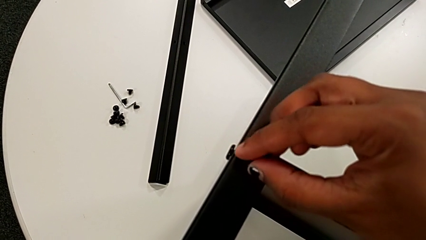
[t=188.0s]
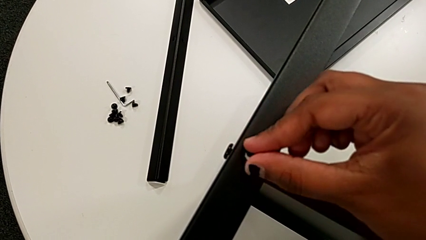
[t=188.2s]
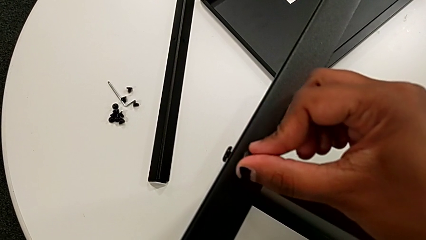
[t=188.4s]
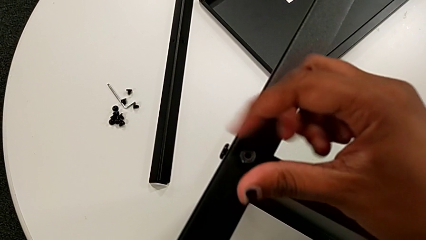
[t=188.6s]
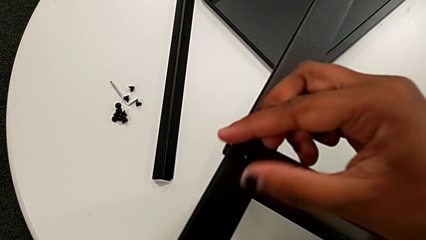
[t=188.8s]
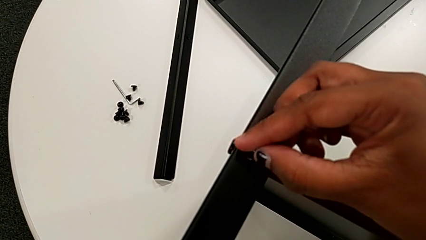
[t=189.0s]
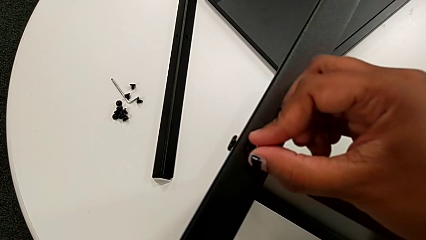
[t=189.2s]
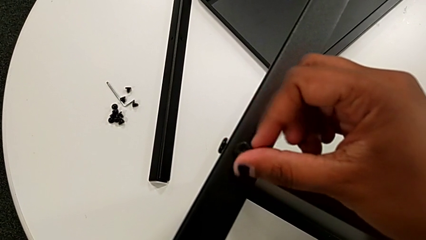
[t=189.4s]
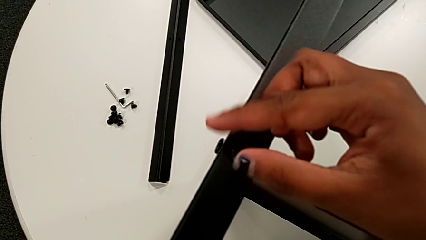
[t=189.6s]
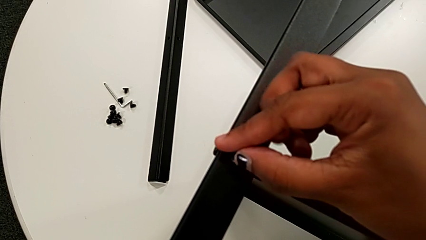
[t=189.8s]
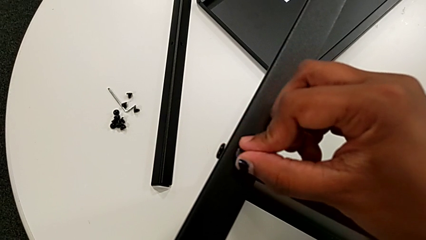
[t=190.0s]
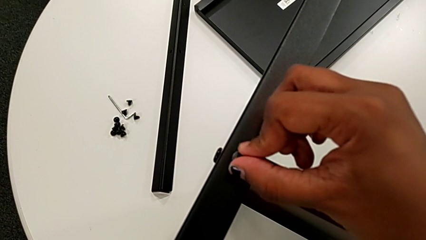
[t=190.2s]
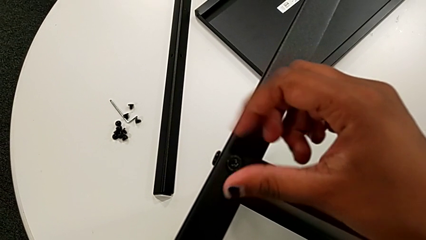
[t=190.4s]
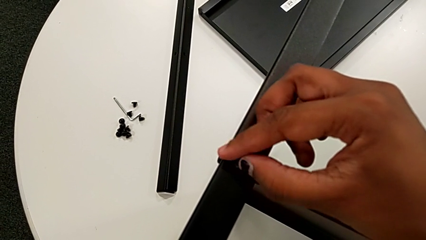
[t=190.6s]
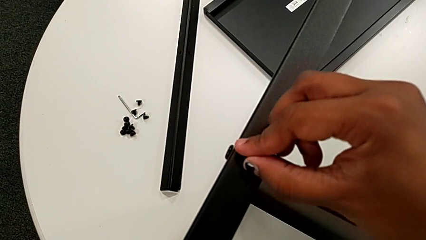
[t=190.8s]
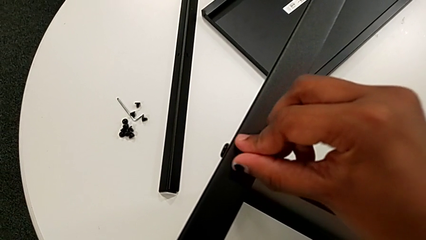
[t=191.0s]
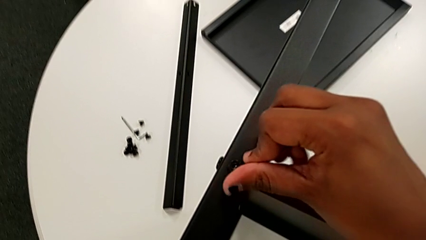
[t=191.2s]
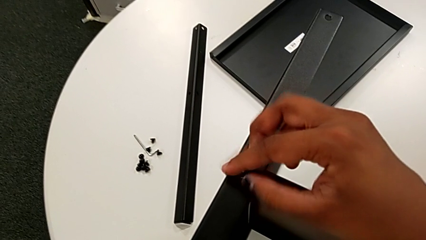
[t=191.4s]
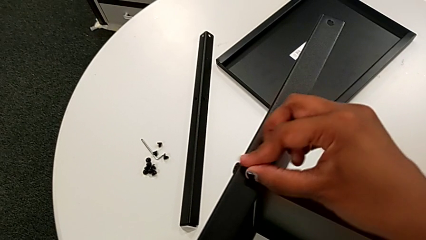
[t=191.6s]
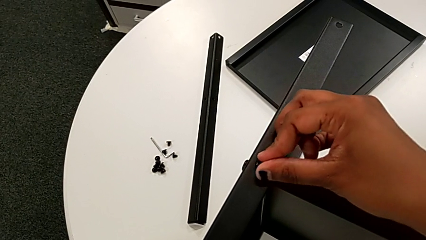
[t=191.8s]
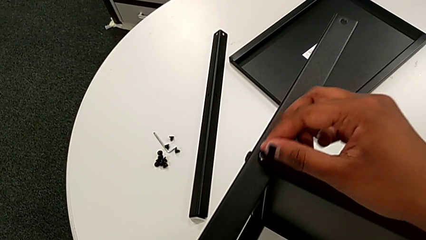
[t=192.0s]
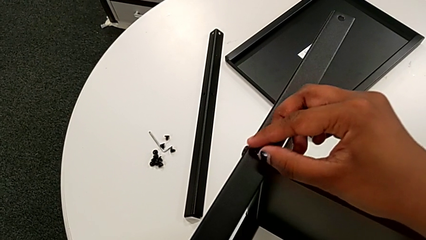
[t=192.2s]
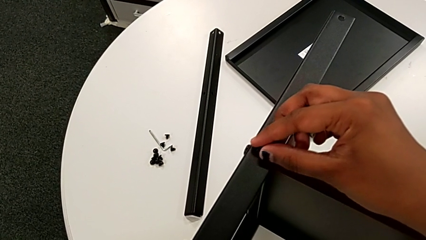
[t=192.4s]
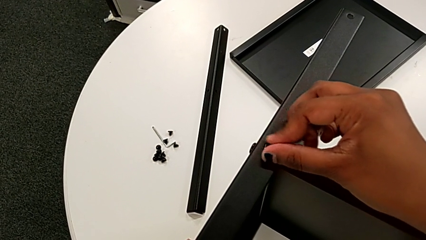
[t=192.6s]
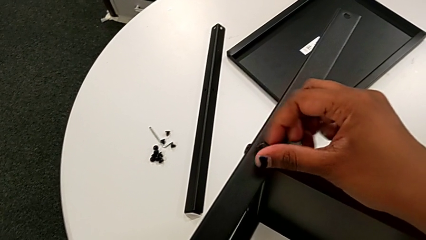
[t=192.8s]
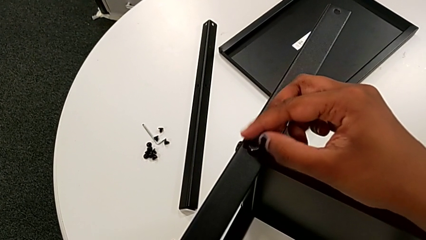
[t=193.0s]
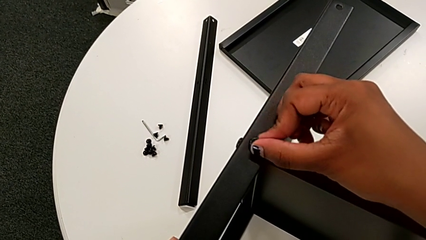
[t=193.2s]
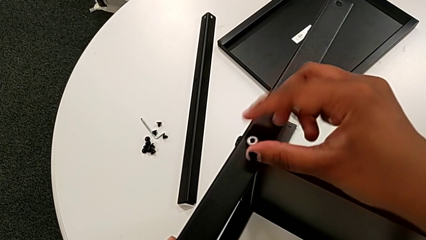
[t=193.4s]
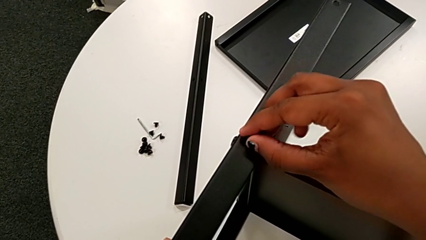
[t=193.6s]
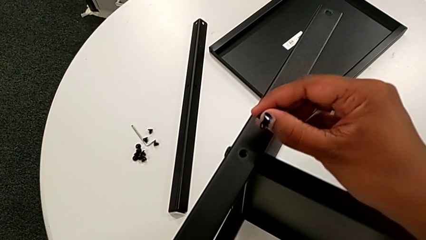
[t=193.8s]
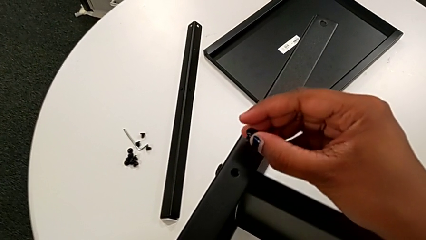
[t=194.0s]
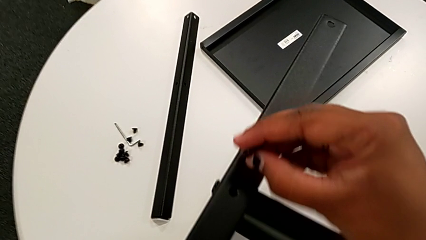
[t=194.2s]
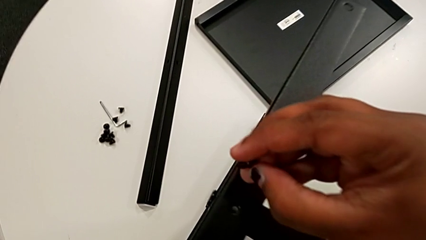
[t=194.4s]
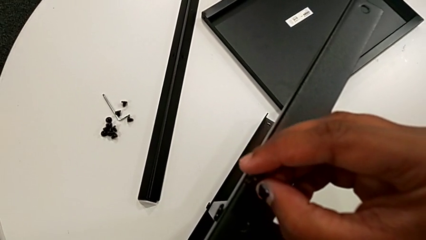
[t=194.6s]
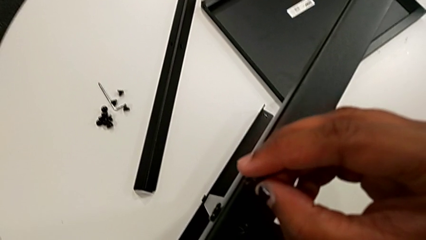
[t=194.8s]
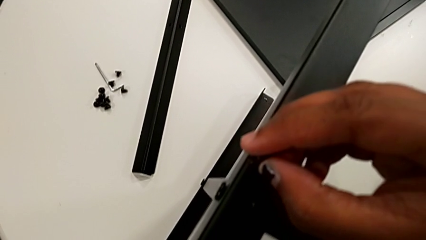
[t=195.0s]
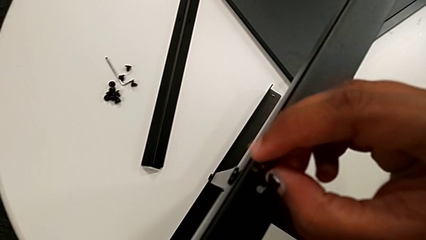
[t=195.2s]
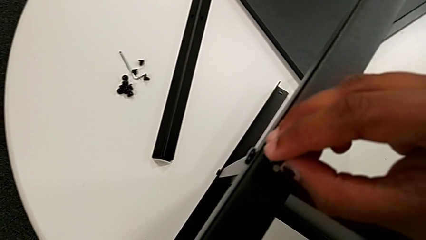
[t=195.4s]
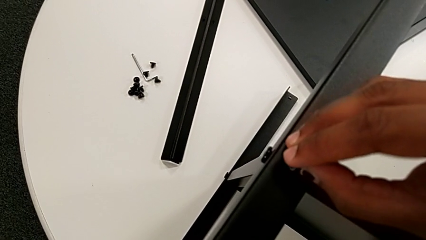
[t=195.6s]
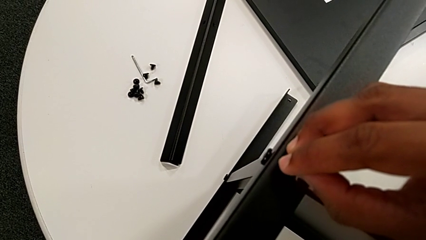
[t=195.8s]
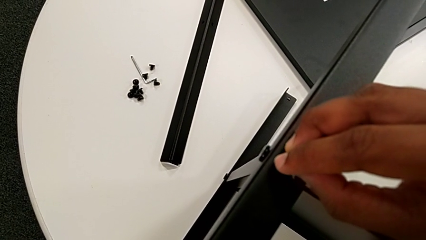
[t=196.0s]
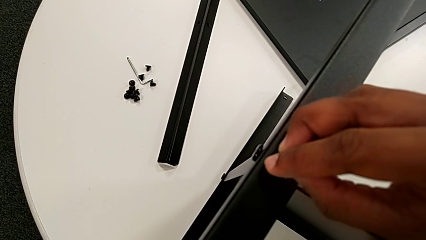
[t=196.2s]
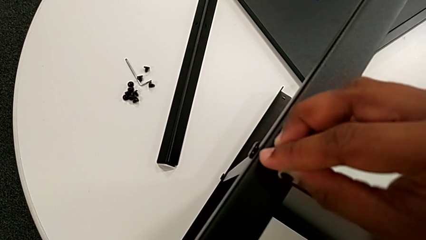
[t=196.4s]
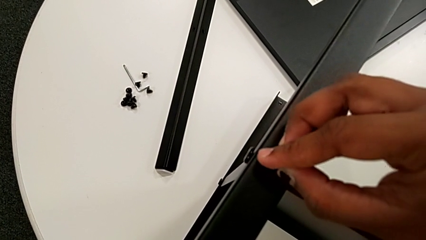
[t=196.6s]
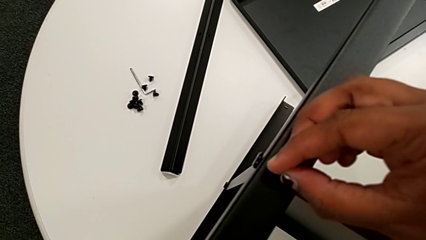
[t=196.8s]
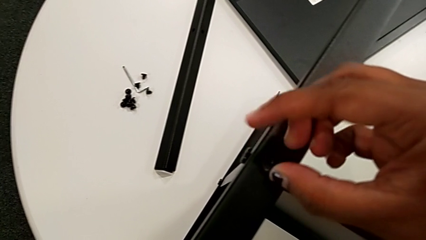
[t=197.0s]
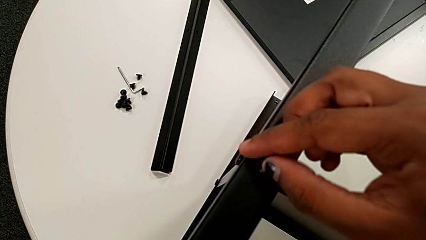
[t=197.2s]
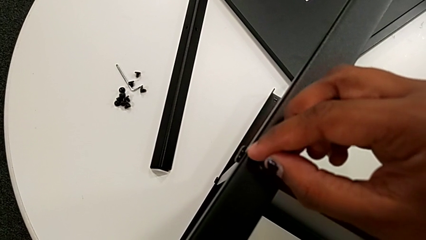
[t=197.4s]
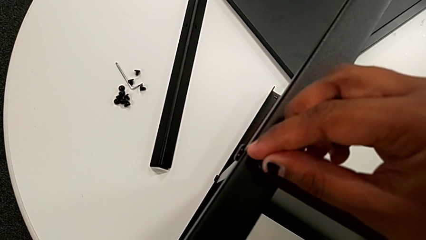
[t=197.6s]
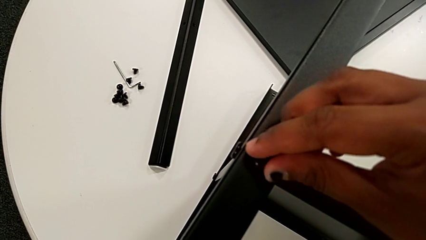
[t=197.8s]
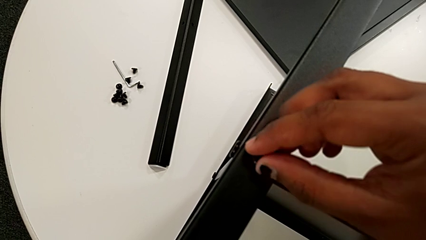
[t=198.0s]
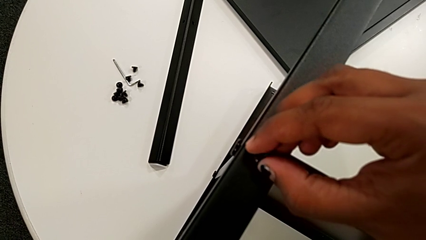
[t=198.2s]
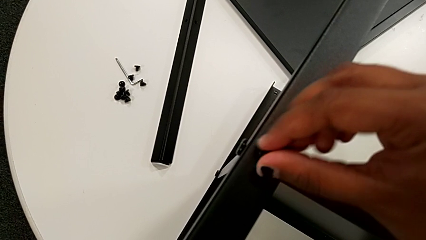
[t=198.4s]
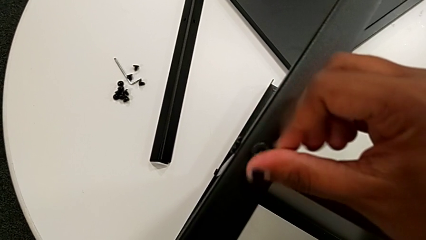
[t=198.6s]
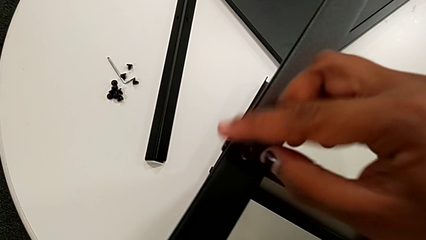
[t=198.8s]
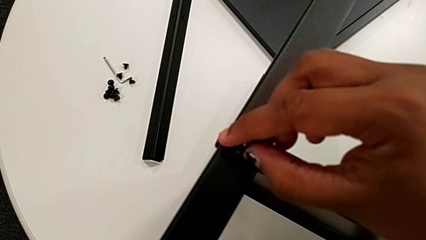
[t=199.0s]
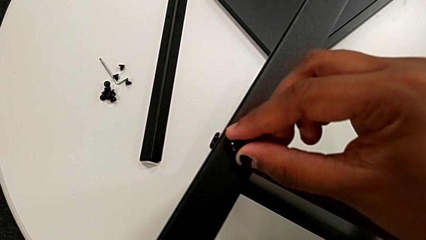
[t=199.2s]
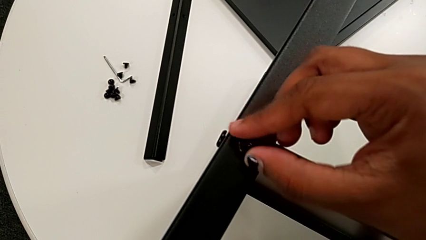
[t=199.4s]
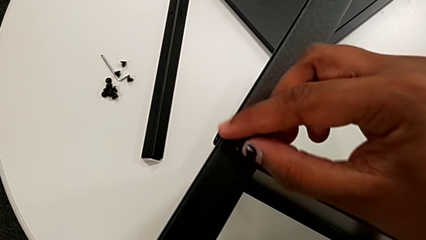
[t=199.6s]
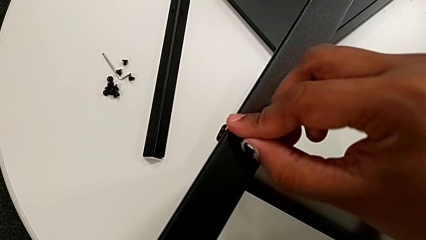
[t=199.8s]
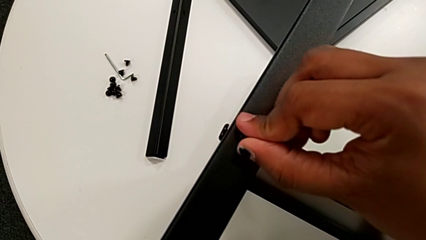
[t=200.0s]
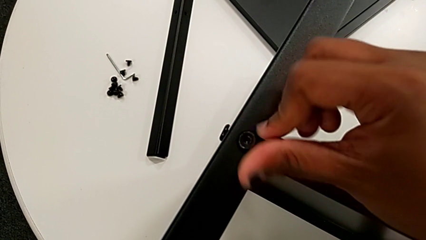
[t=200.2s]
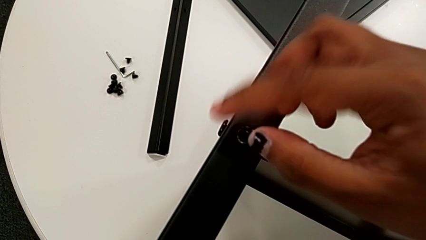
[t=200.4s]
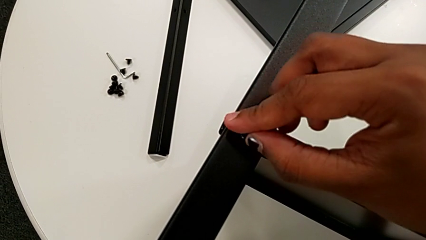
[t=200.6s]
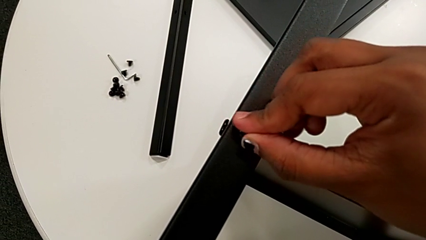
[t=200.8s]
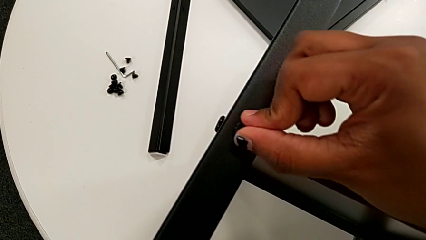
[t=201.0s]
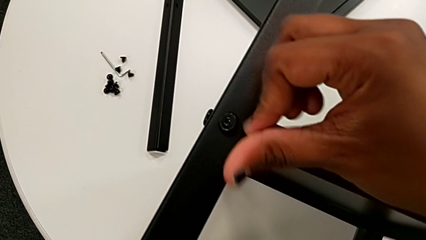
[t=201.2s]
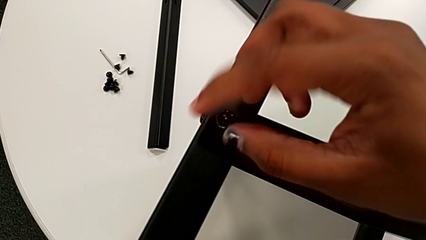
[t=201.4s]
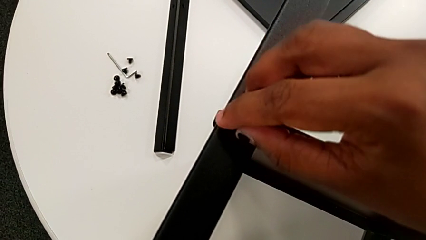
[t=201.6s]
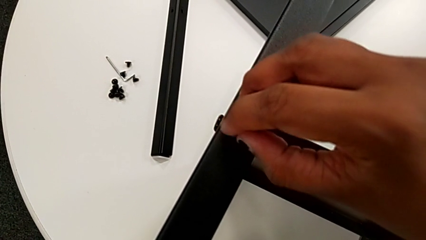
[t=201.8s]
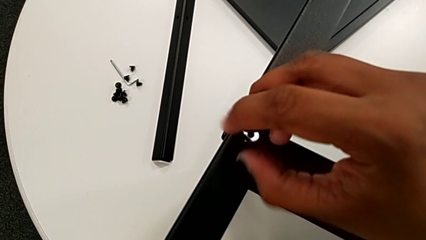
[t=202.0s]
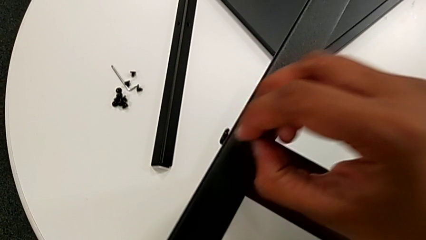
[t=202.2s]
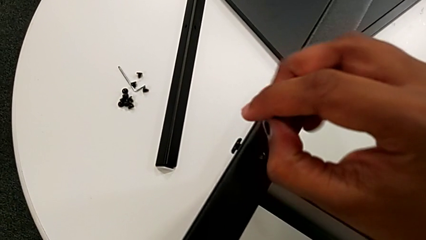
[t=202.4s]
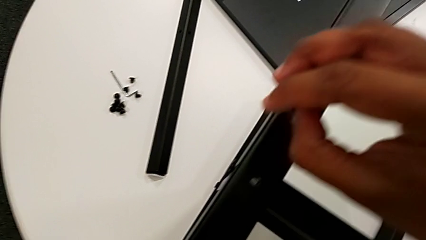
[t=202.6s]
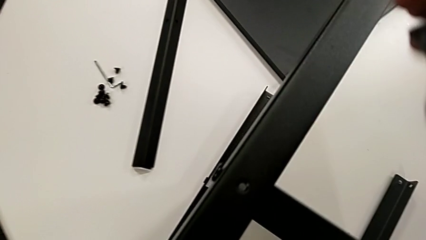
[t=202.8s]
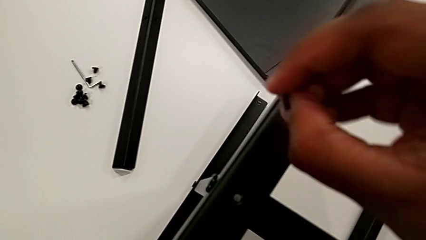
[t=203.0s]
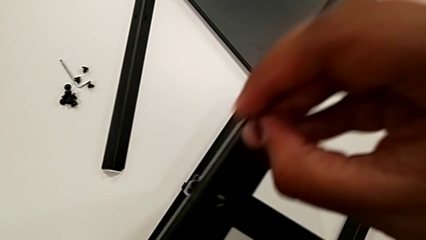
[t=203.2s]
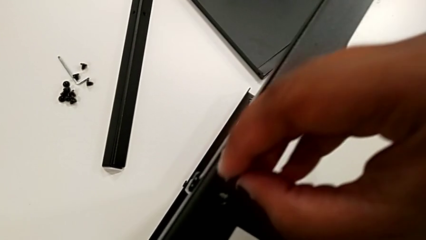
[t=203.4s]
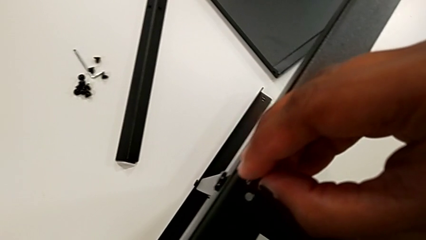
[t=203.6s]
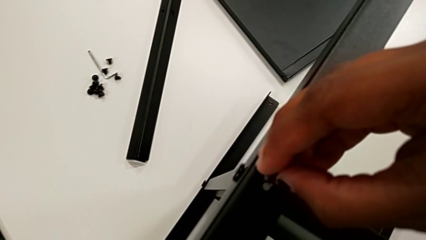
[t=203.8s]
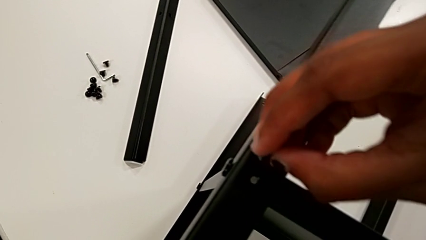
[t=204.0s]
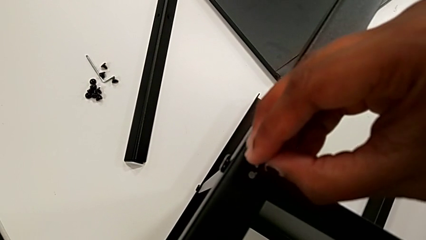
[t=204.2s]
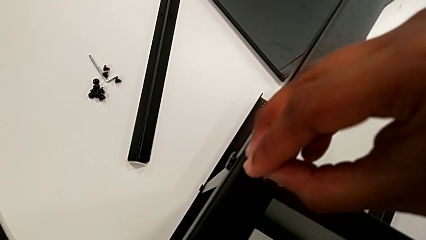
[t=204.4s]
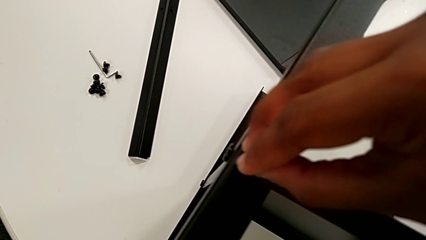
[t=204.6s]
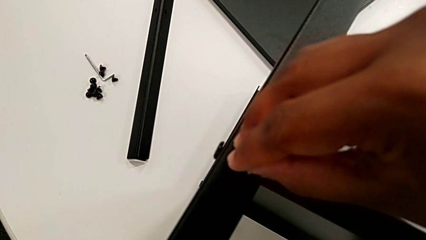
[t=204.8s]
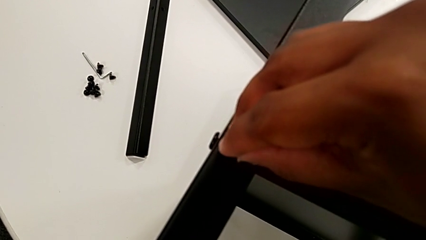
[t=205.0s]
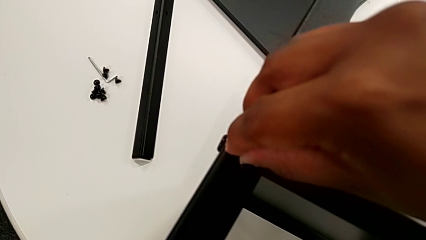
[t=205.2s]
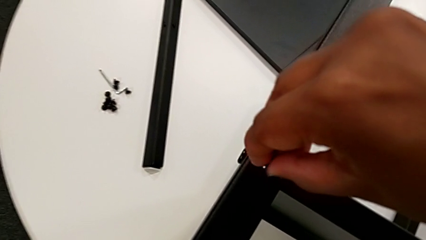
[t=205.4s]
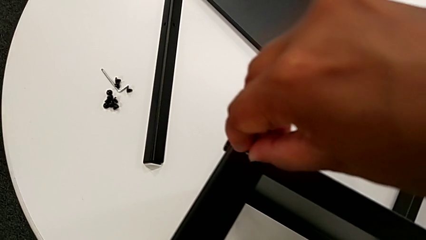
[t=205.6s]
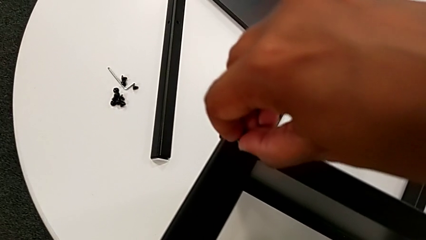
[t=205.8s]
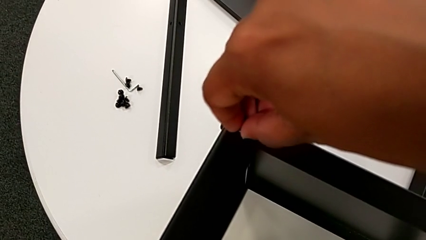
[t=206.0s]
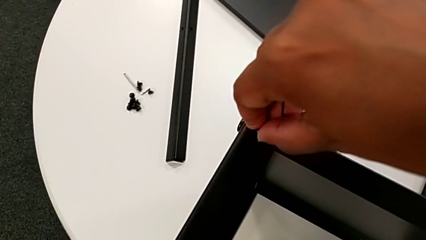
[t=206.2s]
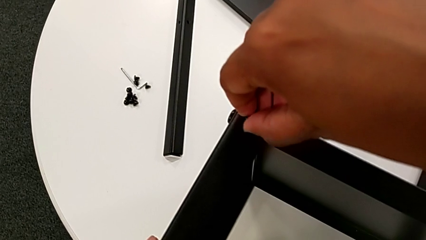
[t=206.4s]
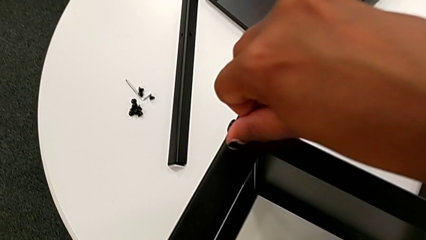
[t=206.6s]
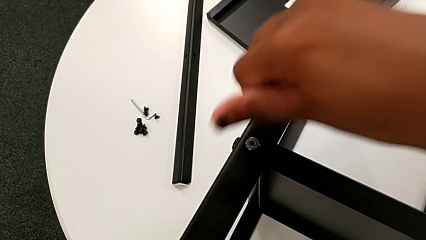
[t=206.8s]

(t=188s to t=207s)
The camera wearer is screwing the third leg onto the middle shelf. They wrongly screw the hex socket head, attempting to screw it without success, withdraw it, hold it, insert it, wrongly screw it, attempting to screw it without success, withdraw it, approach the nightstand and insert the hex socket head.
